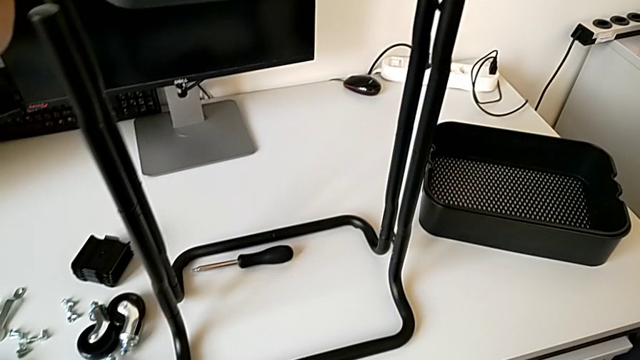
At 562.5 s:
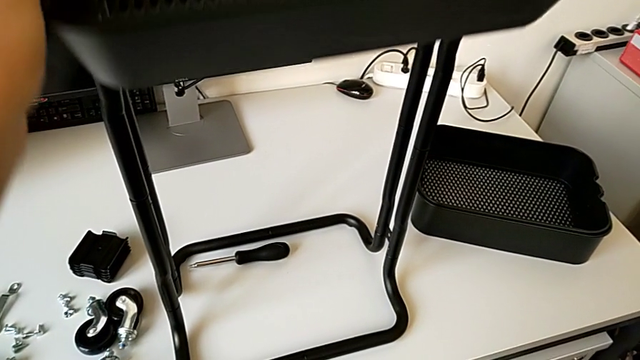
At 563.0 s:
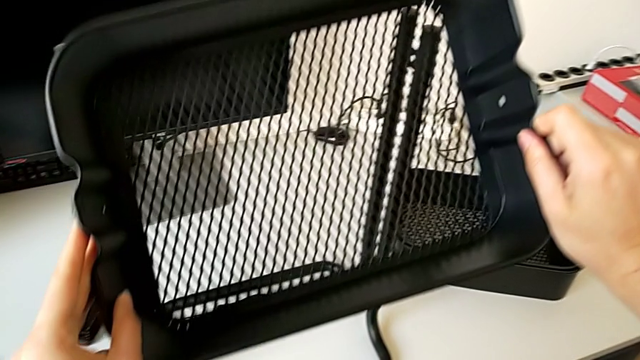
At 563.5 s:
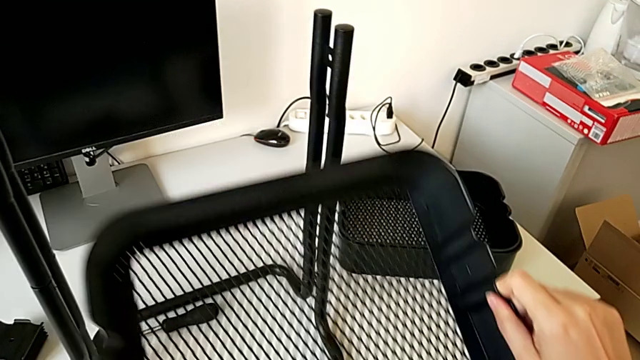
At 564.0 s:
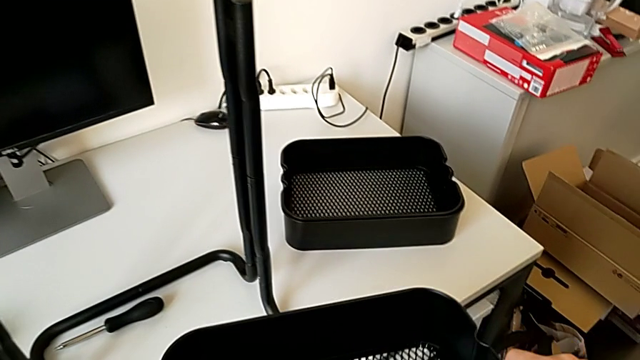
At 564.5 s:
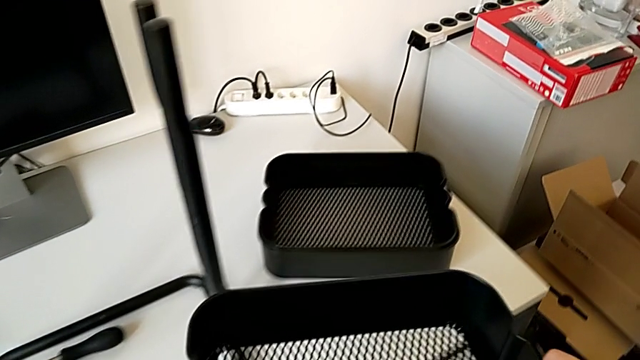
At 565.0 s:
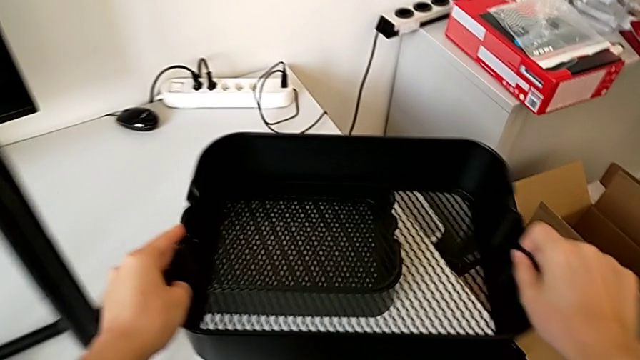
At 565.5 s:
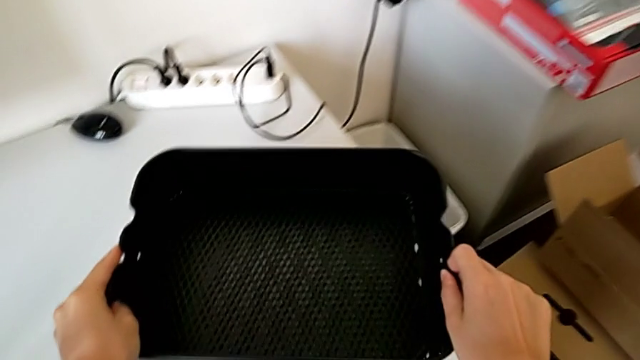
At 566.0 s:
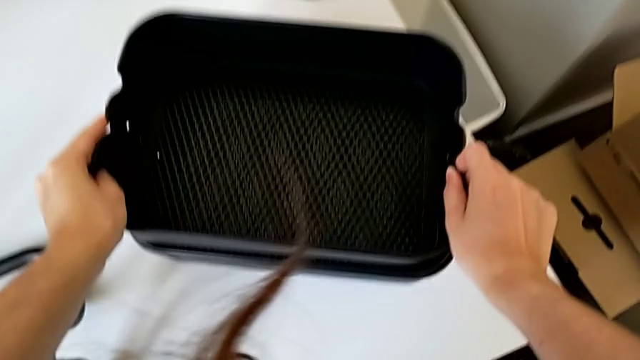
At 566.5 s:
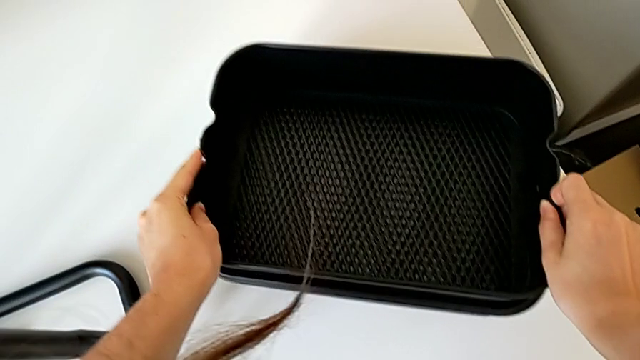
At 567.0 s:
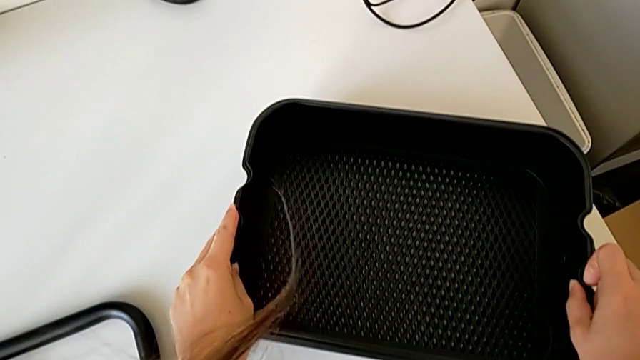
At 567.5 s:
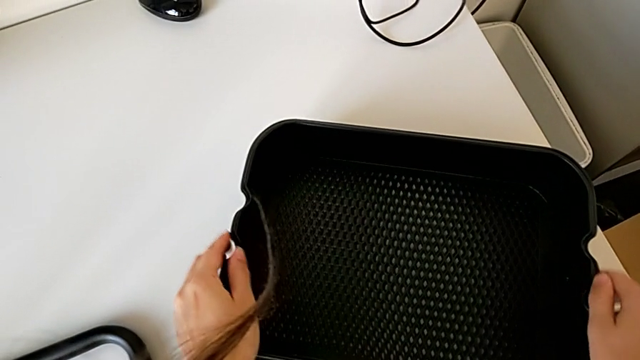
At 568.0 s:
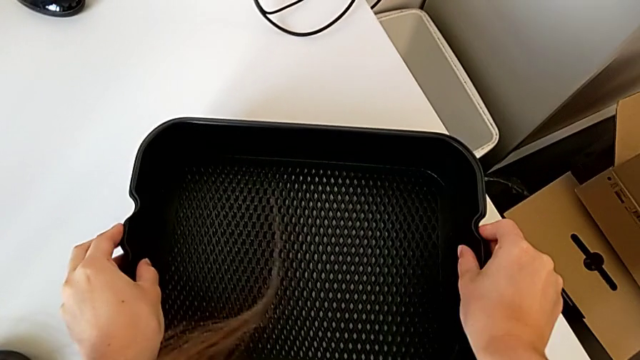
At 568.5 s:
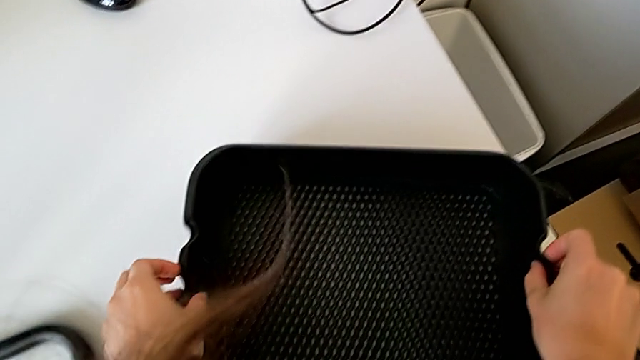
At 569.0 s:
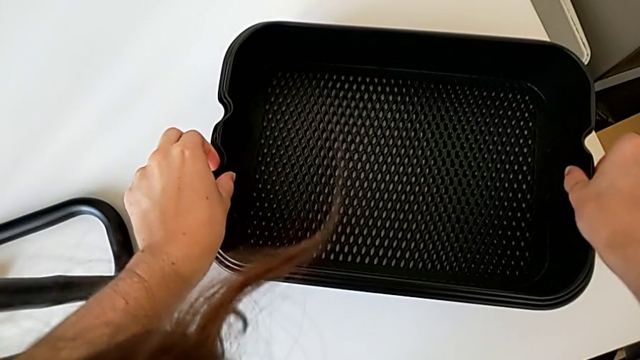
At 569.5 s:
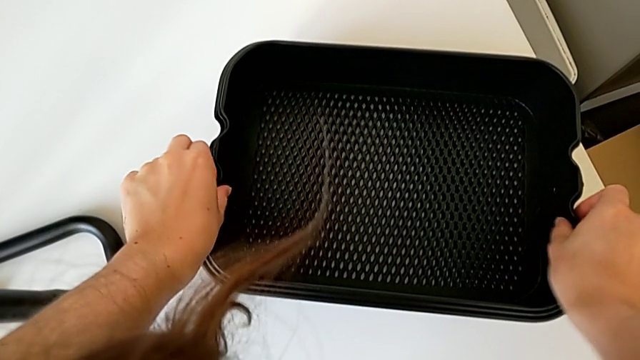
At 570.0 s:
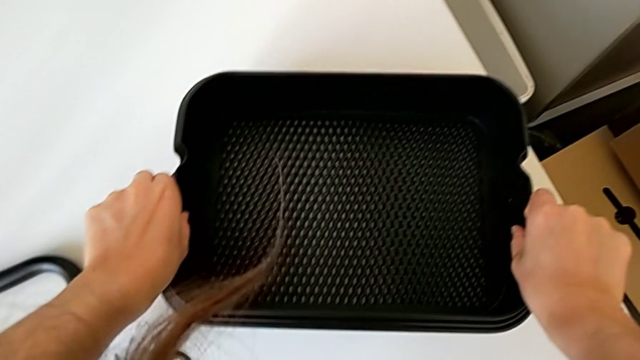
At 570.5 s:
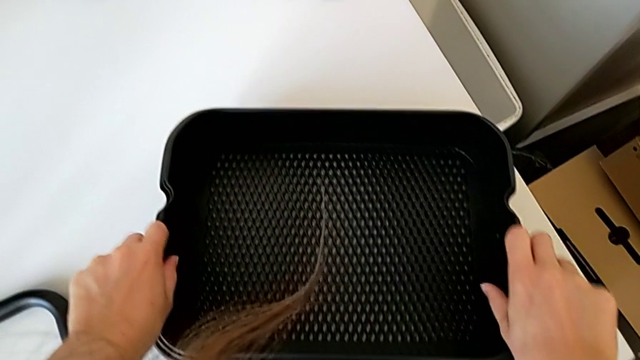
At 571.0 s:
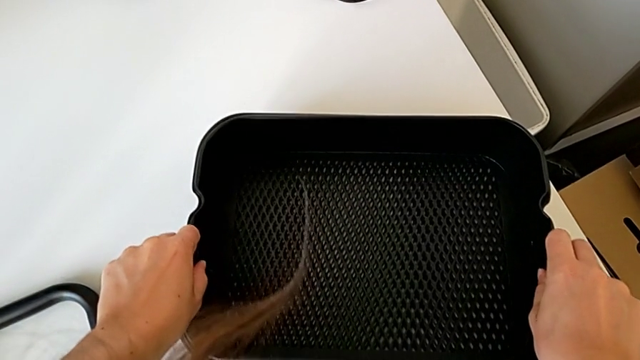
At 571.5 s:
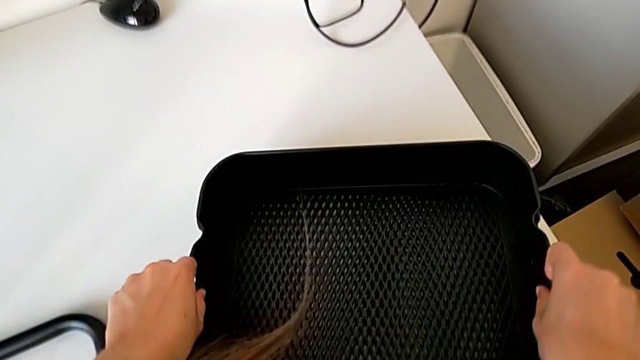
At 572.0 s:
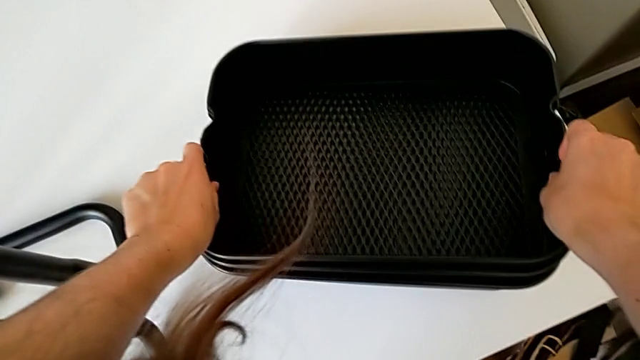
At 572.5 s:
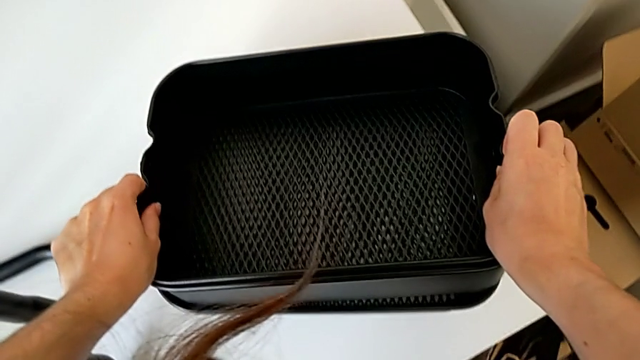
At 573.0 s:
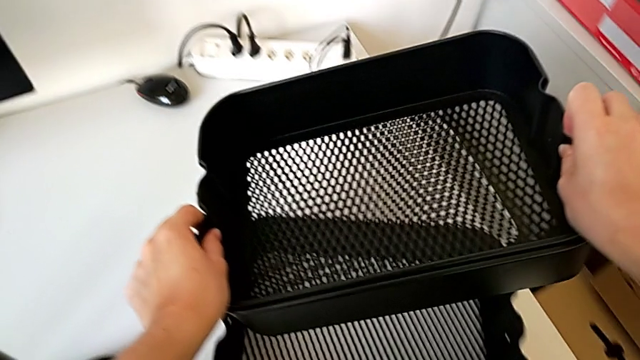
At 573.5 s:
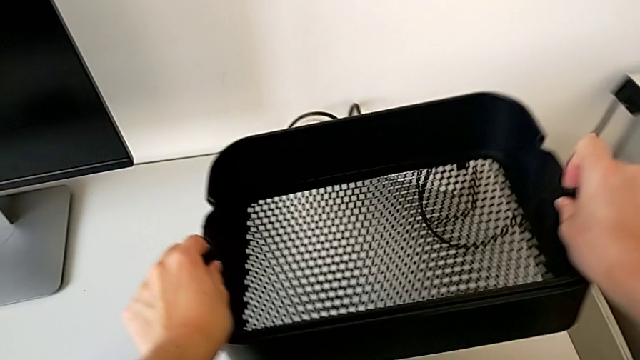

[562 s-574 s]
The camera wearer is assembling the bottom tray of the rolling cart. They grab the grid tray and lift it.

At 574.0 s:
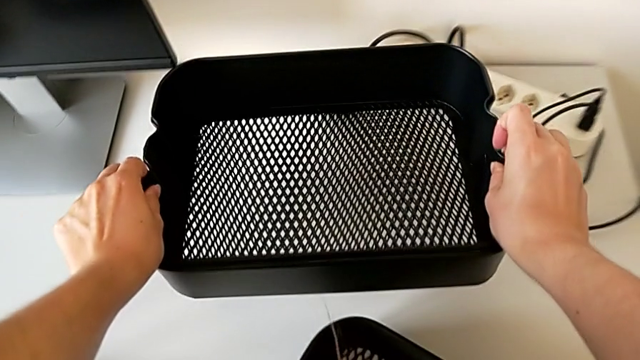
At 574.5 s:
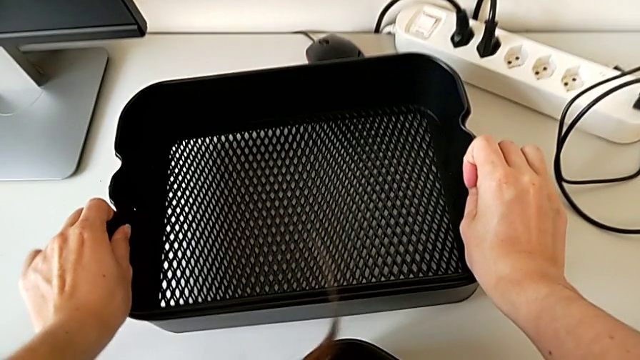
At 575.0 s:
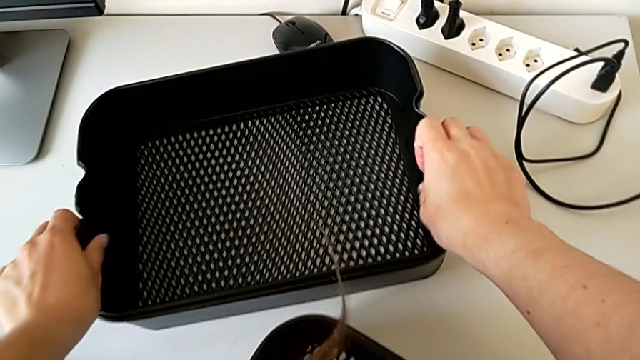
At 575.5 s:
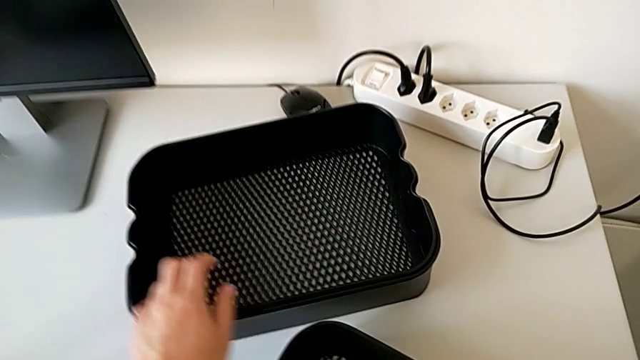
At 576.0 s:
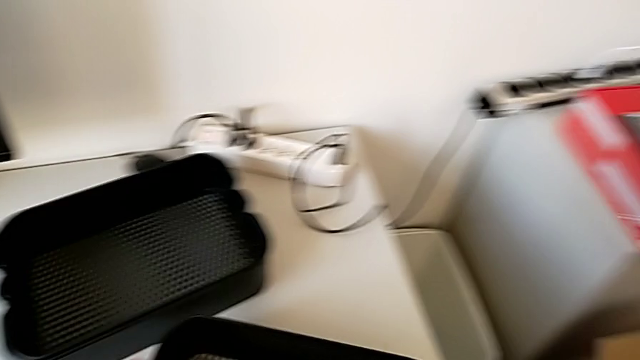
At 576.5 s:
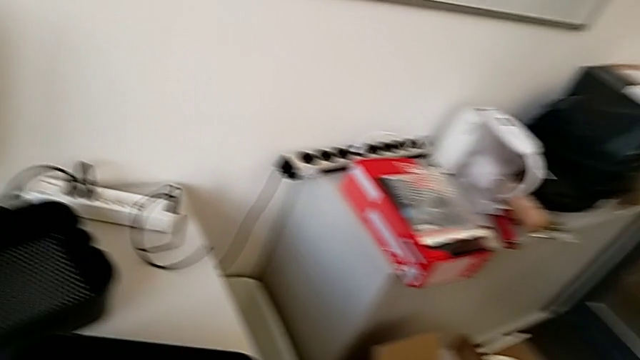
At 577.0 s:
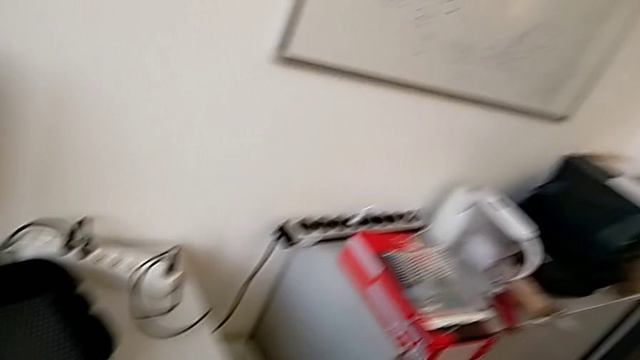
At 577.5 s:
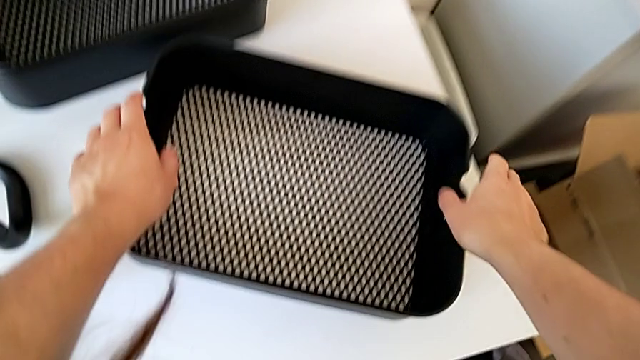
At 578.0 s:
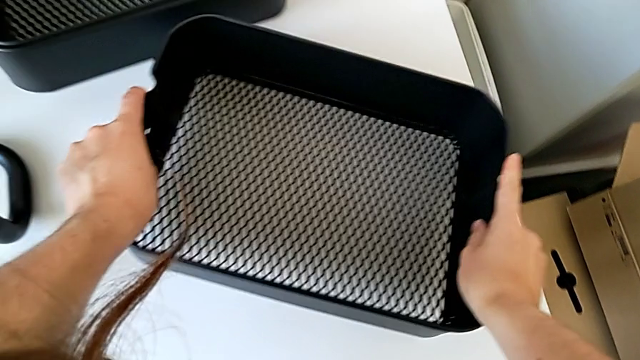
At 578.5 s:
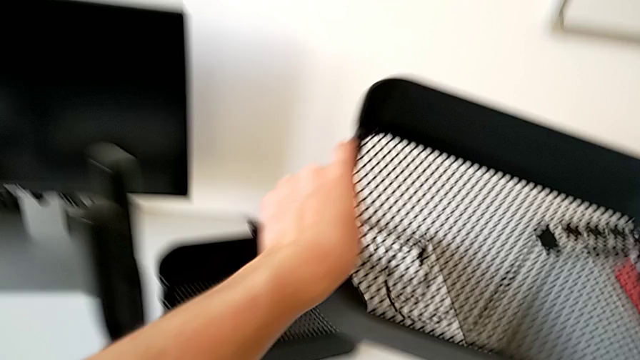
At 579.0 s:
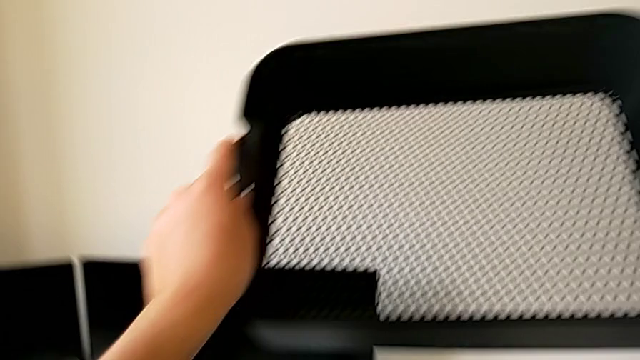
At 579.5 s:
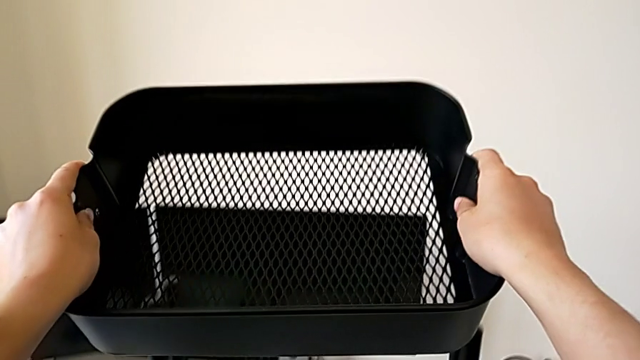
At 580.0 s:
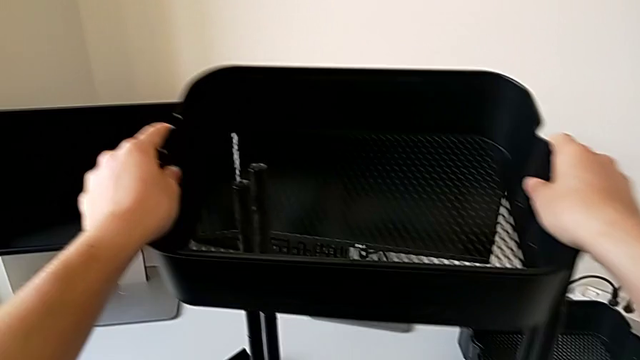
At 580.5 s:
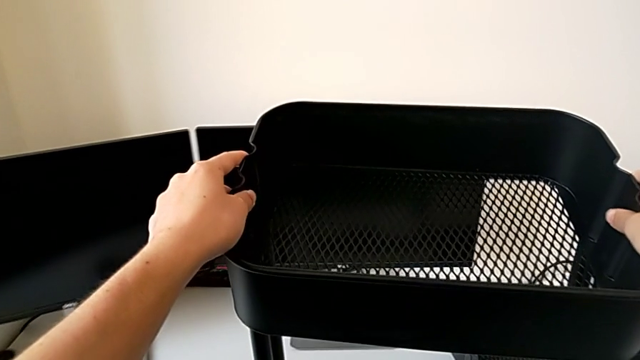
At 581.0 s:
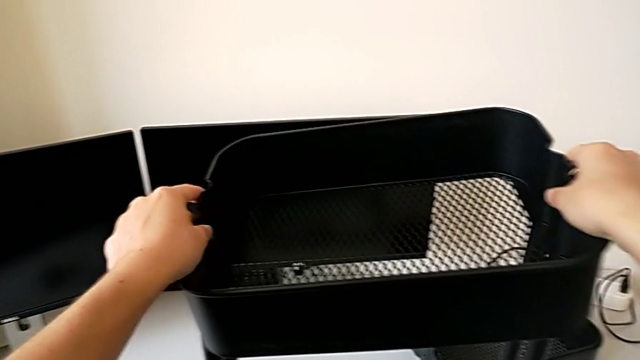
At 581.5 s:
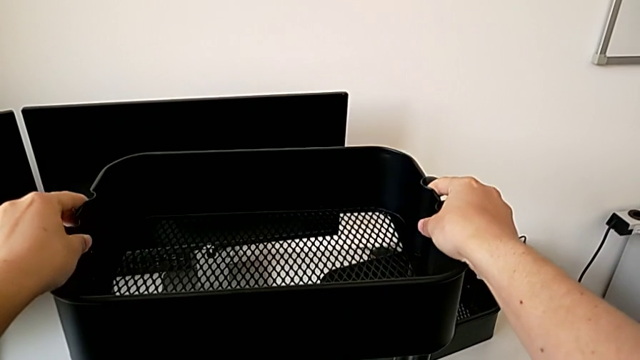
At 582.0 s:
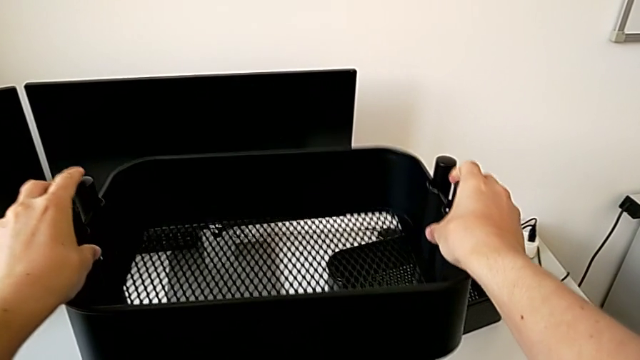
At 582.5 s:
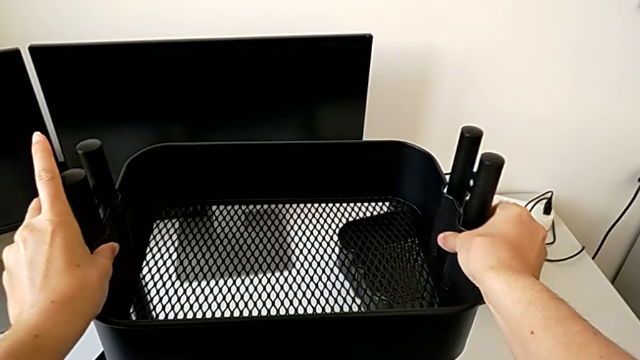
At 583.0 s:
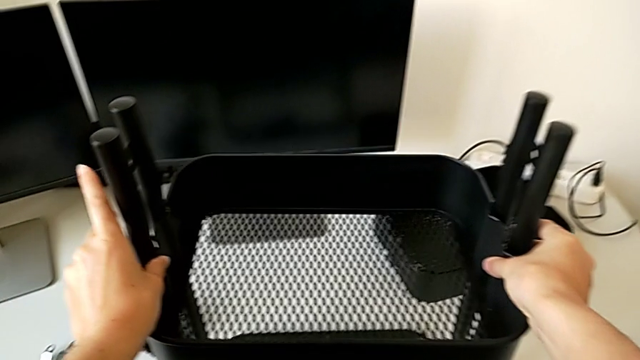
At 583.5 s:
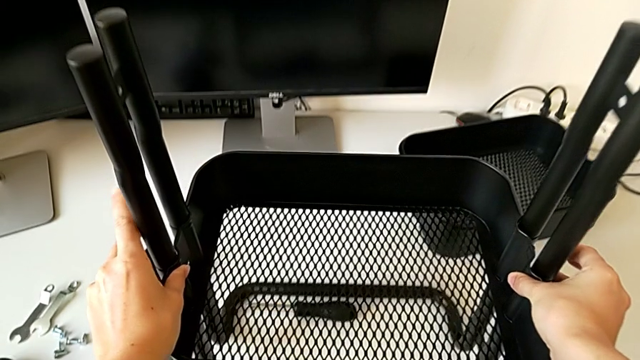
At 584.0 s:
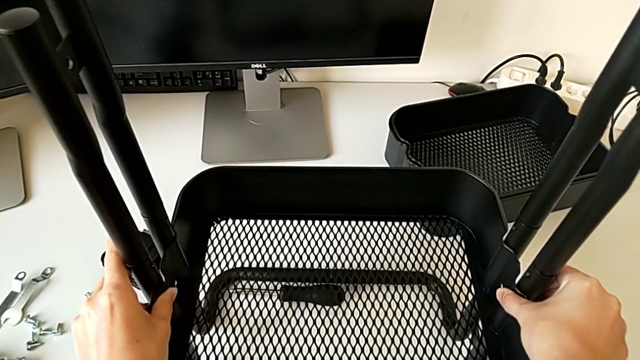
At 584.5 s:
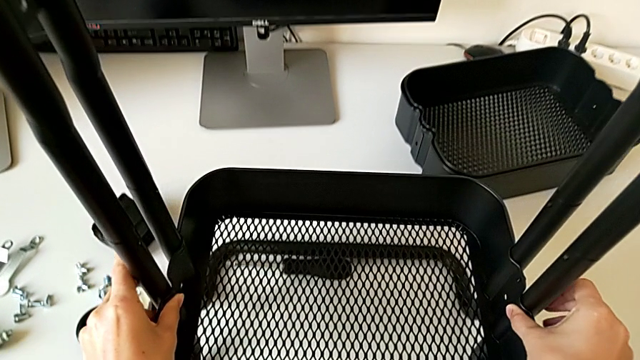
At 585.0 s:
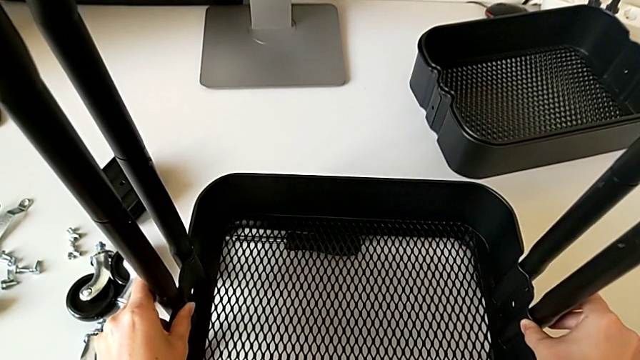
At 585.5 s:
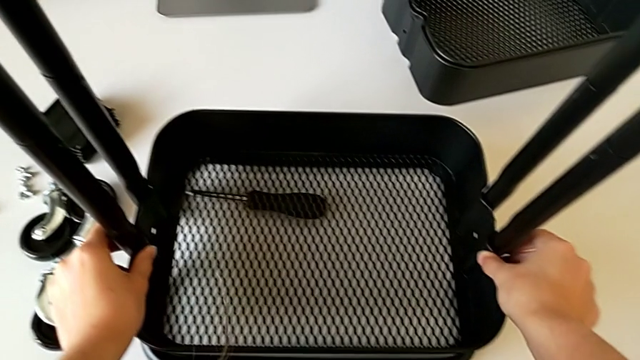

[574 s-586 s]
The camera wearer is assembling the bottom tray of the rolling cart. They place the grid tray, grab the bottom grid tray, lift it and slide the grid tray.
